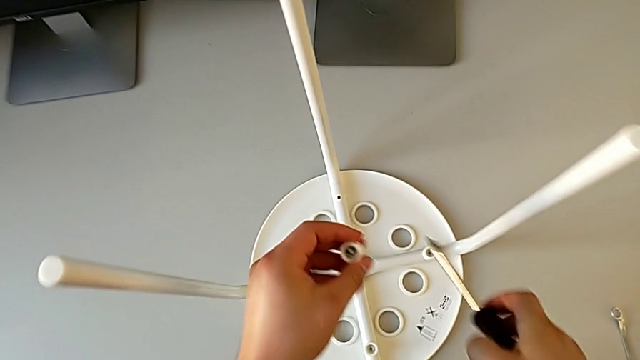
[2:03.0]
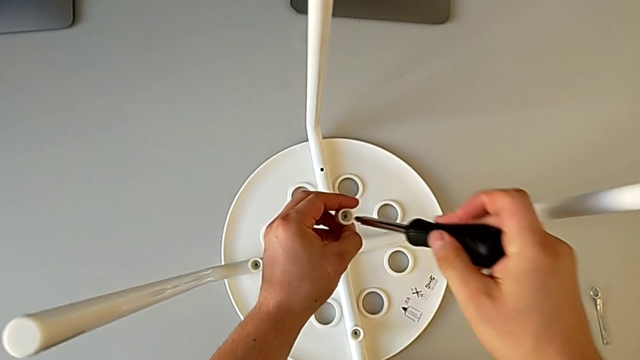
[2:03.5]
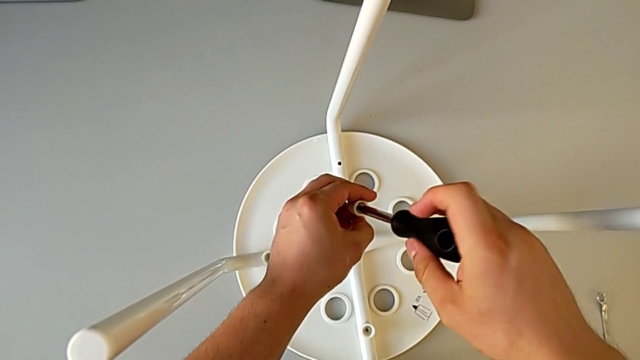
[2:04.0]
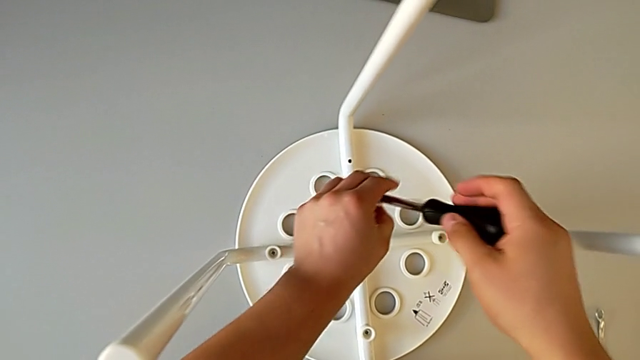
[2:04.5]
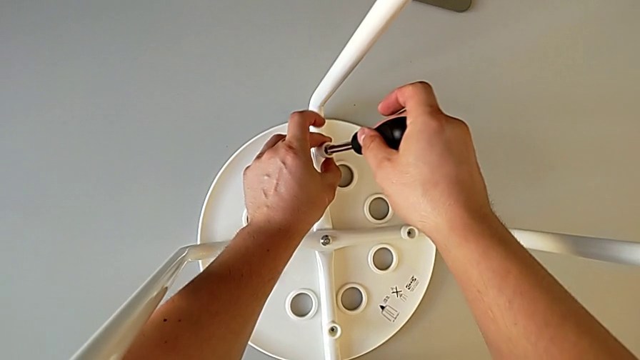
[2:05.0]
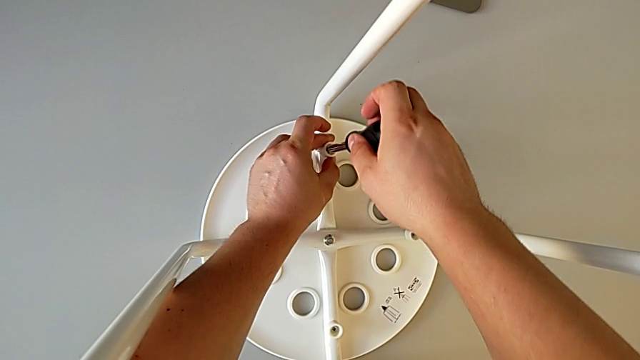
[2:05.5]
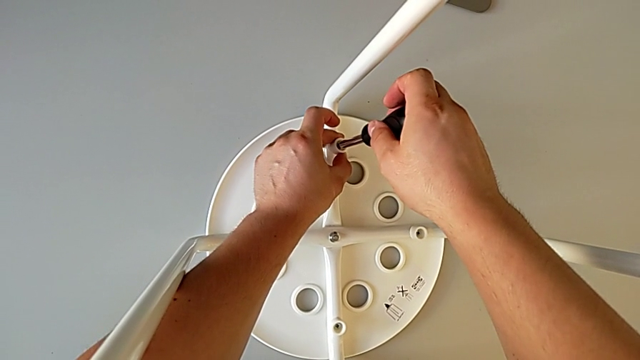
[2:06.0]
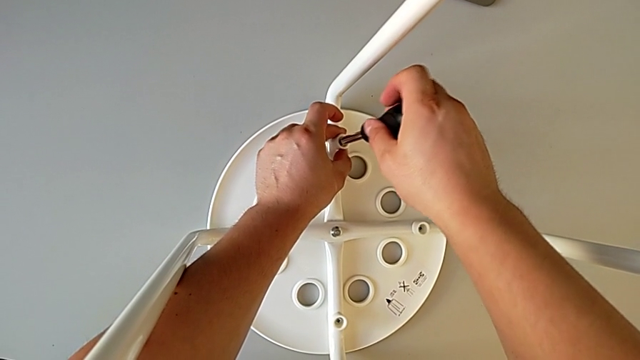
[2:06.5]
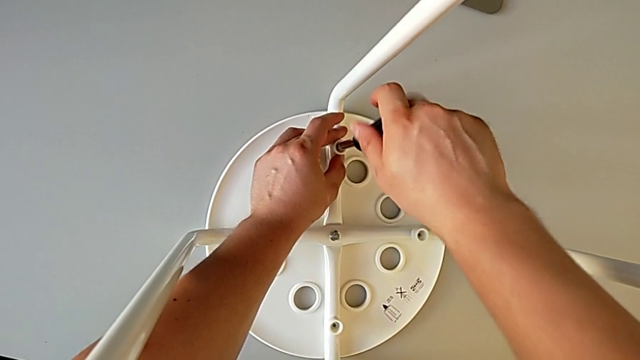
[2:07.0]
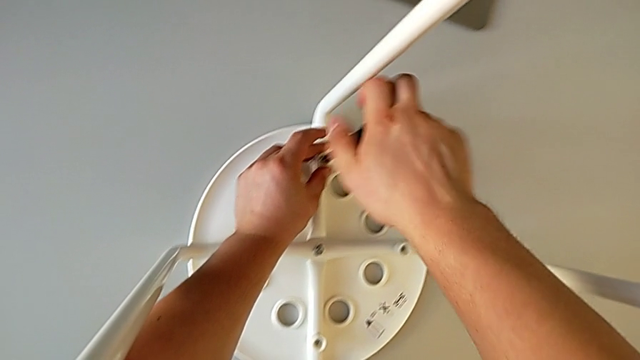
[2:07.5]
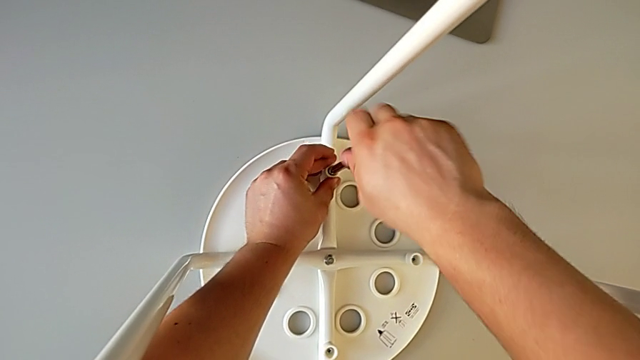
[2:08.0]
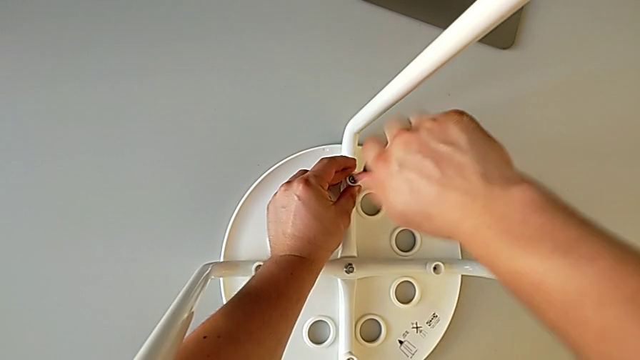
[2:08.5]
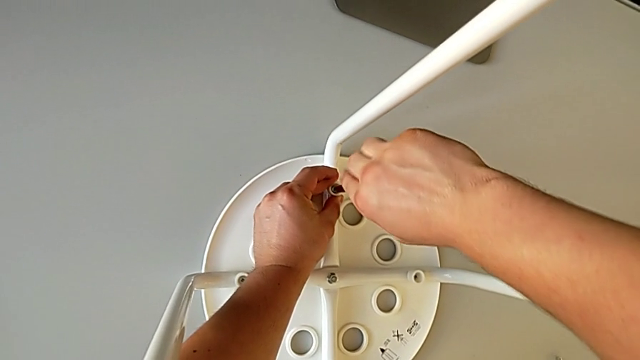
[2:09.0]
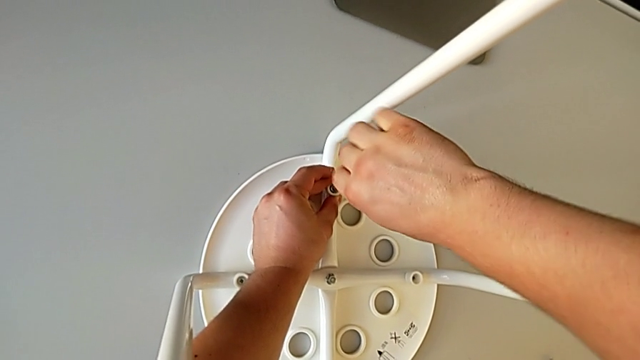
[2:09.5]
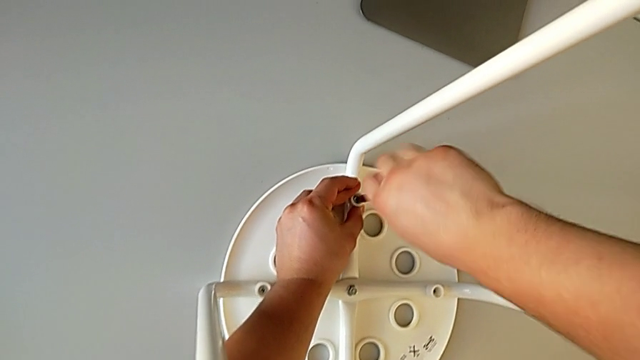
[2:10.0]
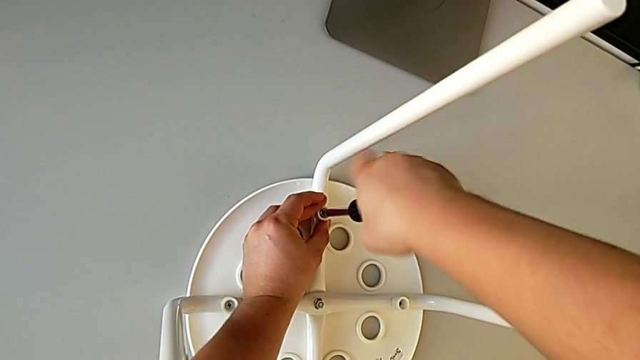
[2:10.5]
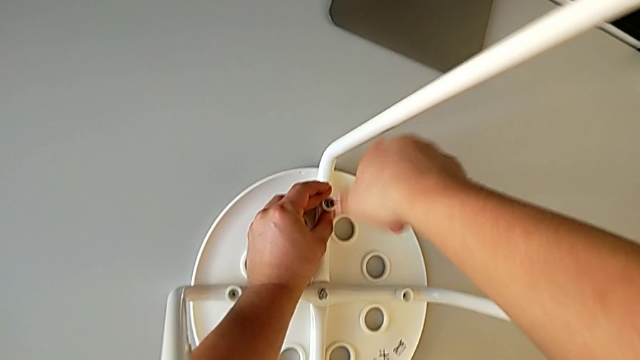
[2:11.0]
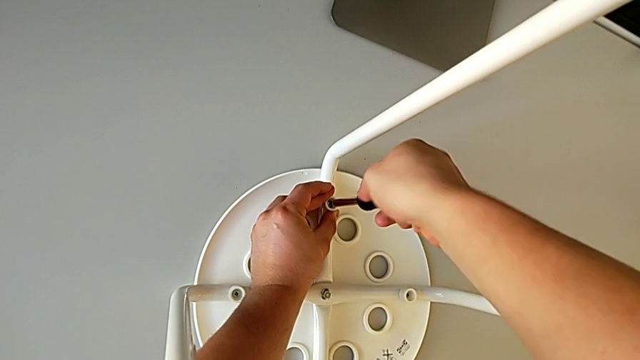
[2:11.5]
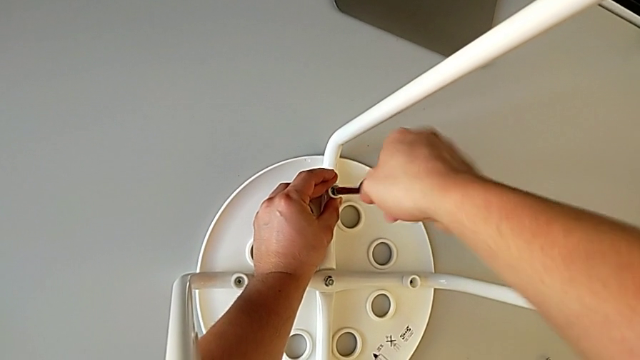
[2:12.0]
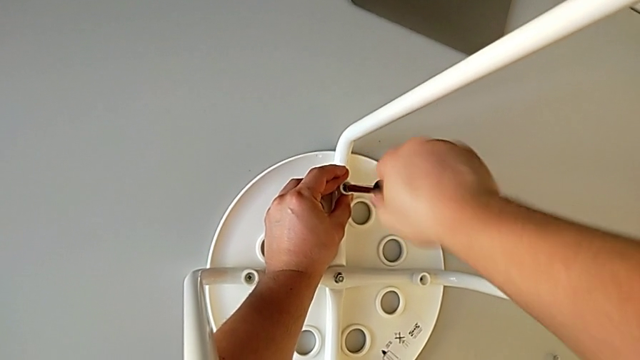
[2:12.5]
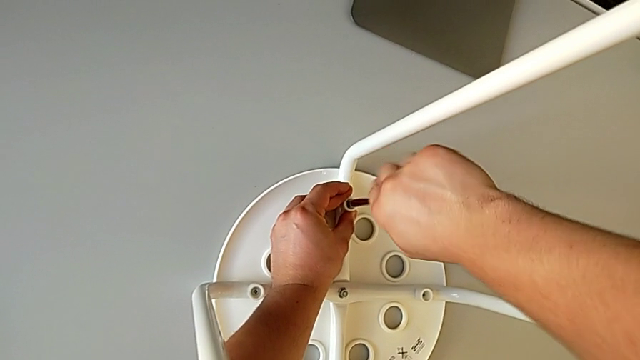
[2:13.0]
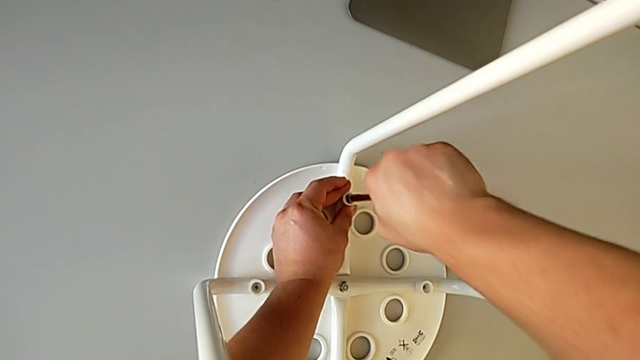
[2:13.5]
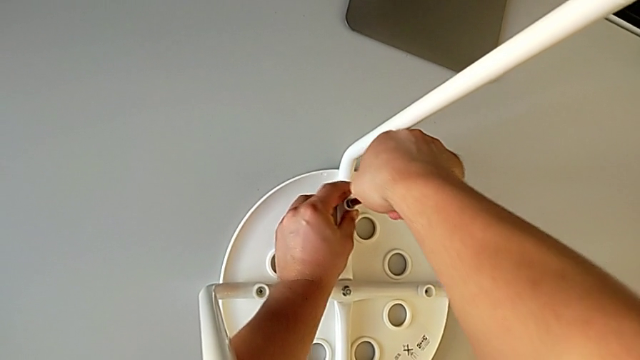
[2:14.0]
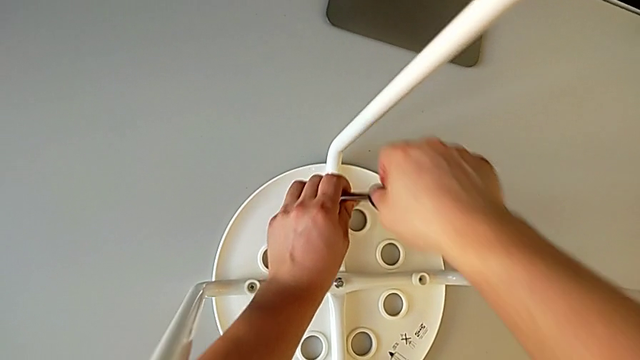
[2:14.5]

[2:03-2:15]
The camera wearer is assembling the seat. They insert the screwdriver, insert the screw, screw it and withdraw the screwdriver.

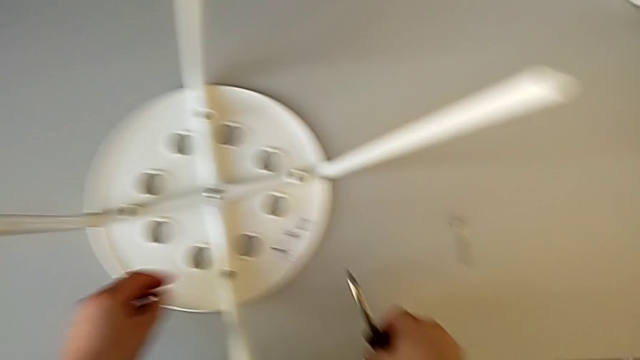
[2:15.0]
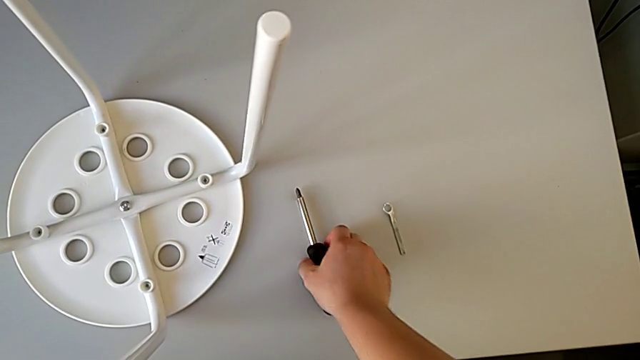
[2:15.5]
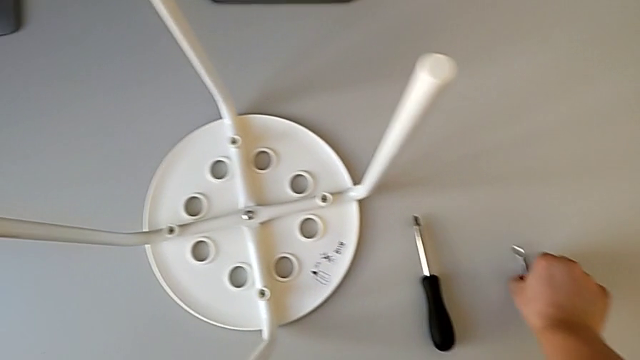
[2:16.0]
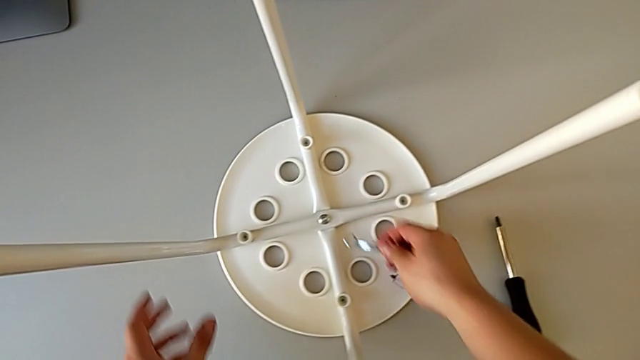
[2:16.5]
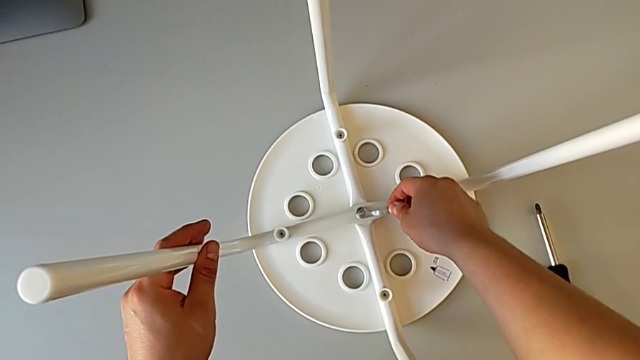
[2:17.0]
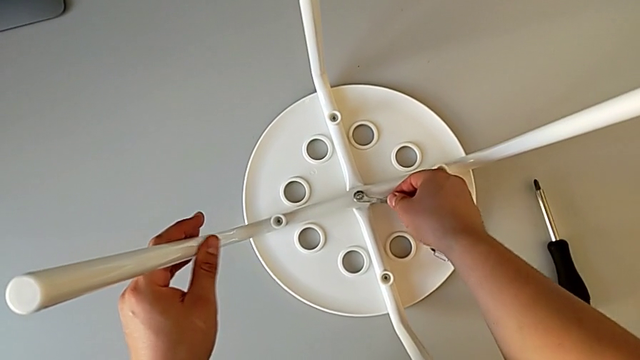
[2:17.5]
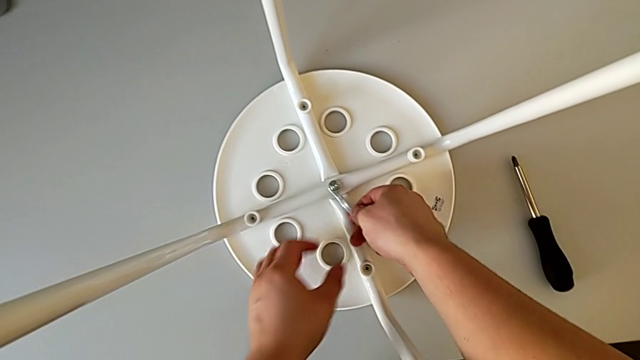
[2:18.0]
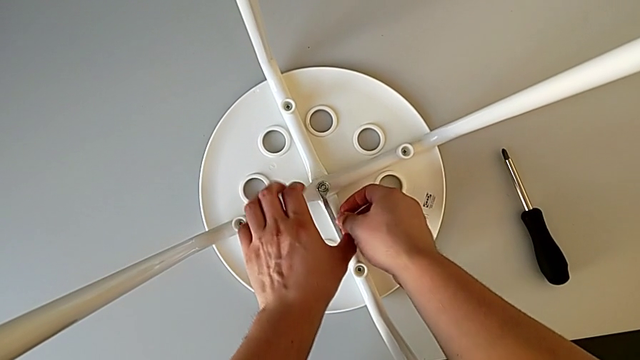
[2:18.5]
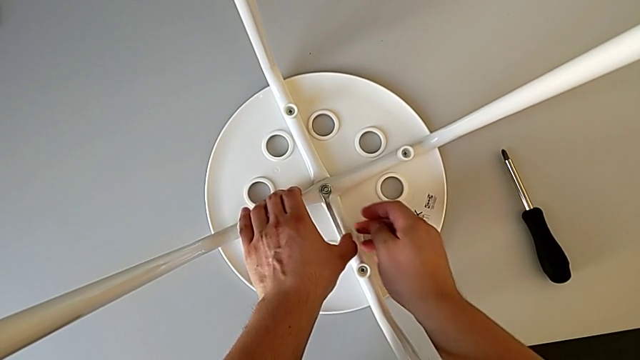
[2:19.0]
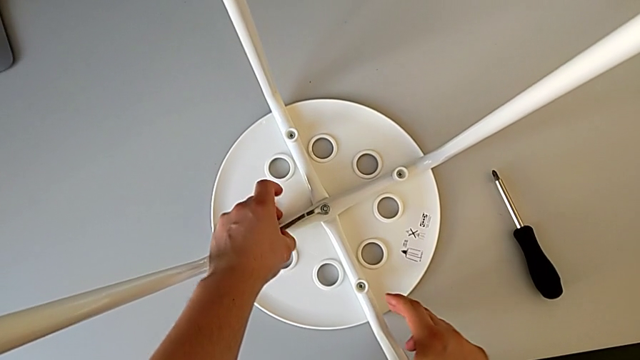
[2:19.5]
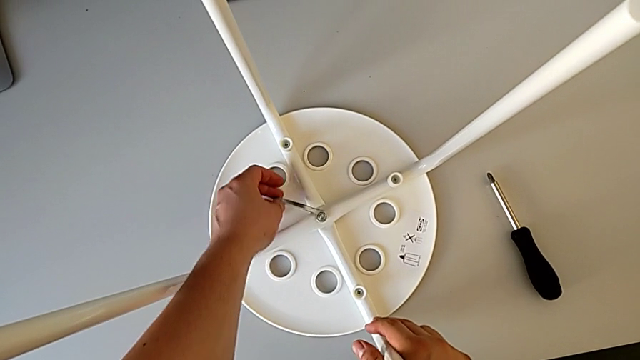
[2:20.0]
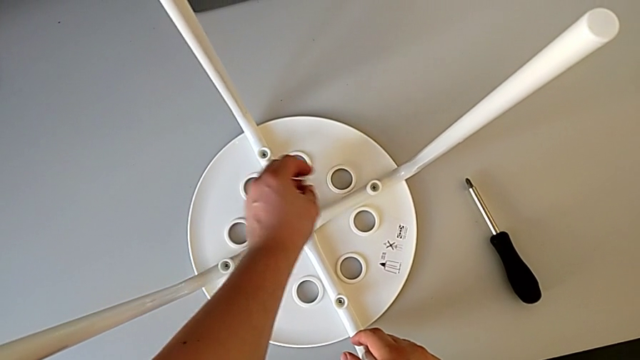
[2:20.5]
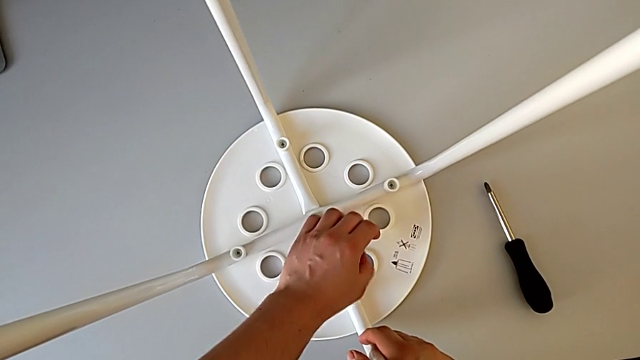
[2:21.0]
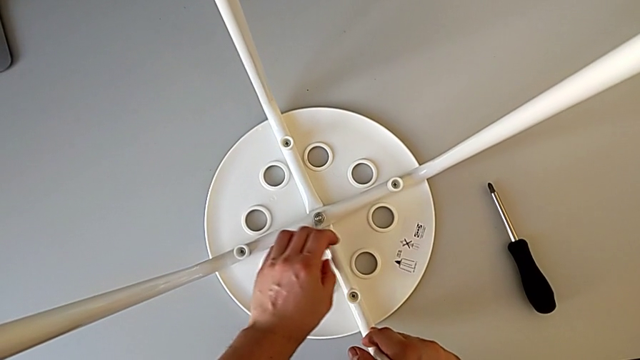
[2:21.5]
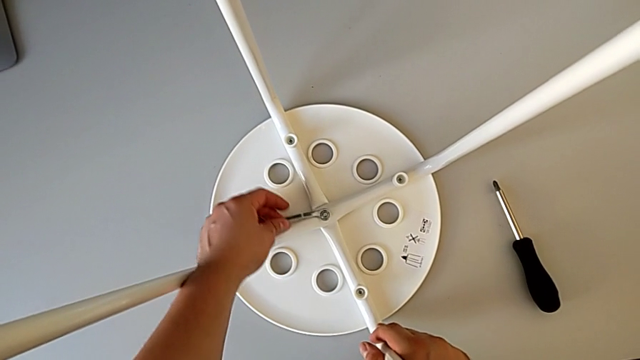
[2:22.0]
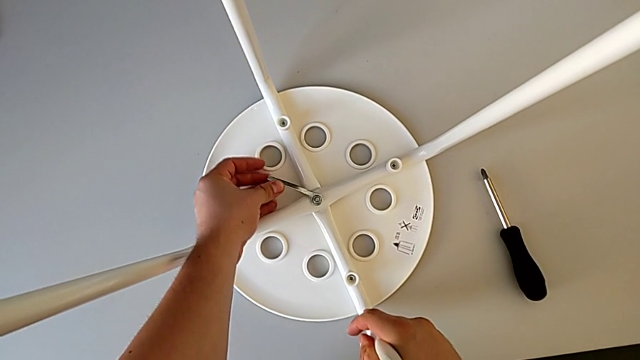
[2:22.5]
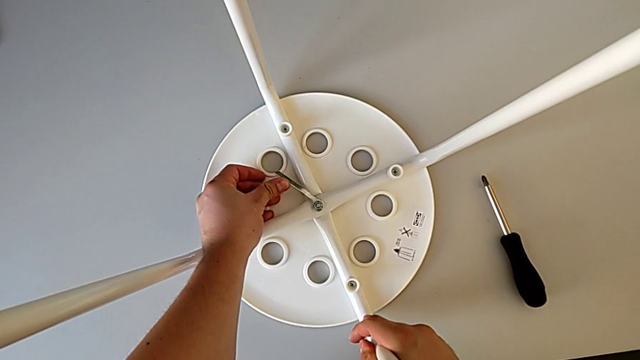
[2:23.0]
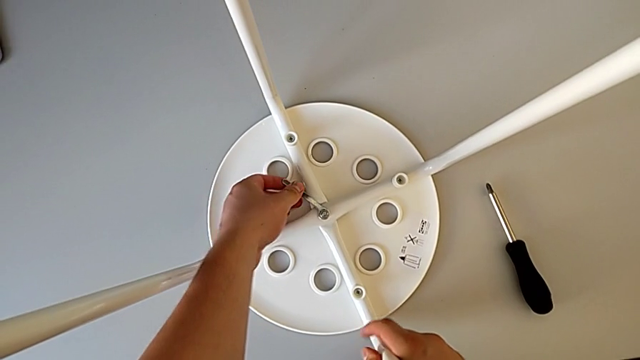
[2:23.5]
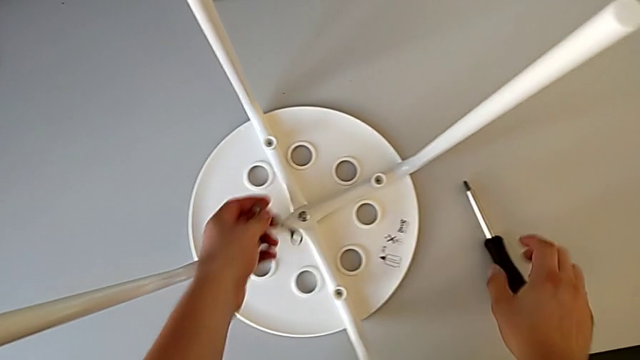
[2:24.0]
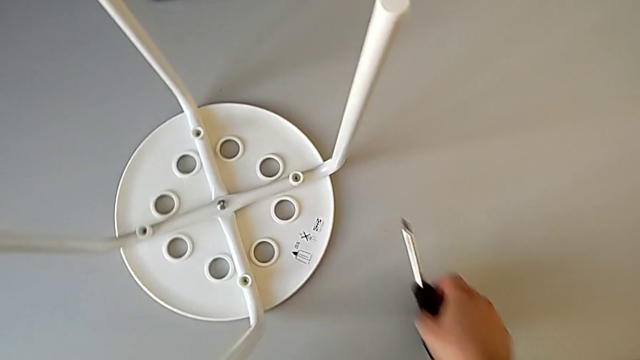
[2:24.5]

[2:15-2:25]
The camera wearer is assembling the seat. They place the screwdriver, grab the hexagonal wrench, insert it, screw the hex nut, withdraw the hexagonal wrench with the left hand and grab the screwdriver with the right hand.
